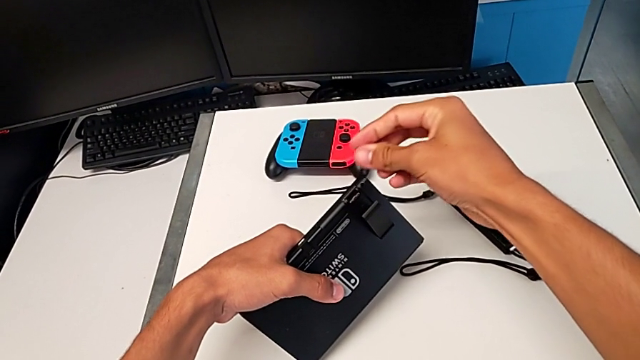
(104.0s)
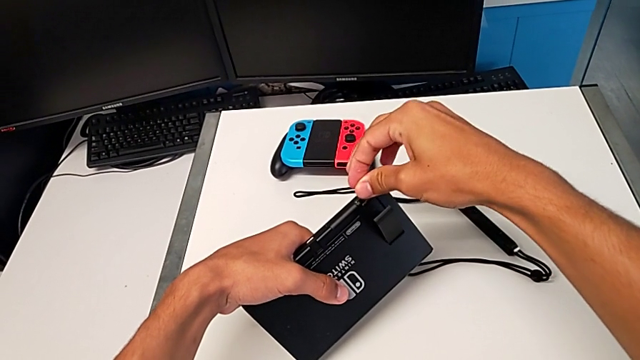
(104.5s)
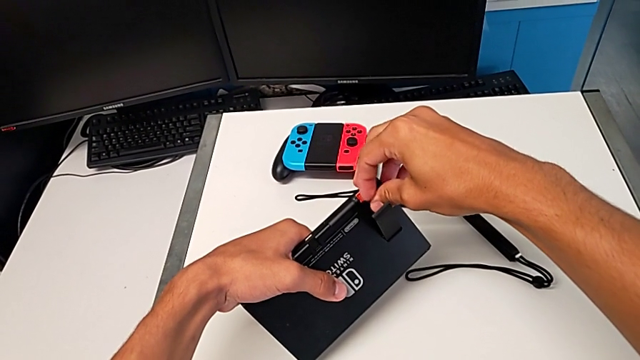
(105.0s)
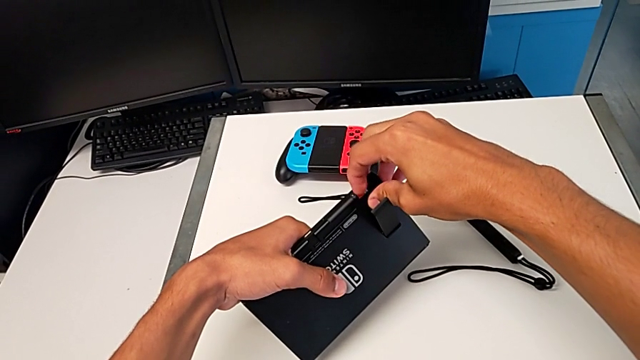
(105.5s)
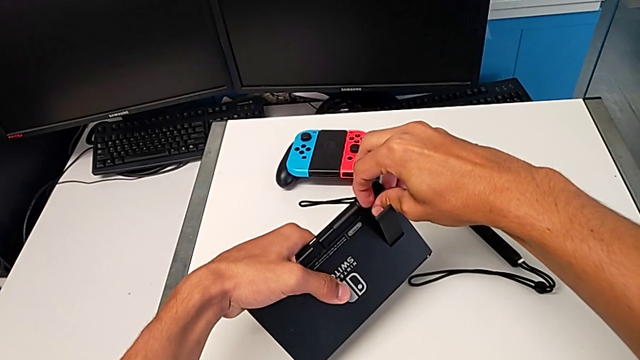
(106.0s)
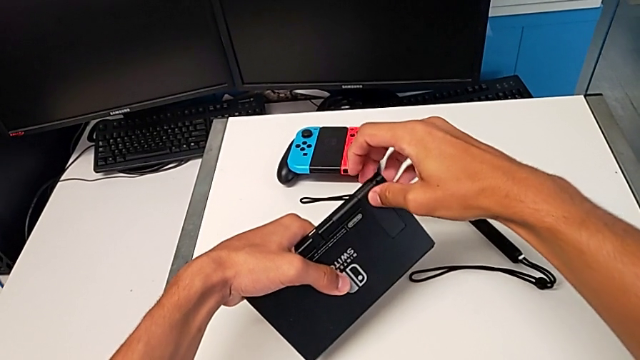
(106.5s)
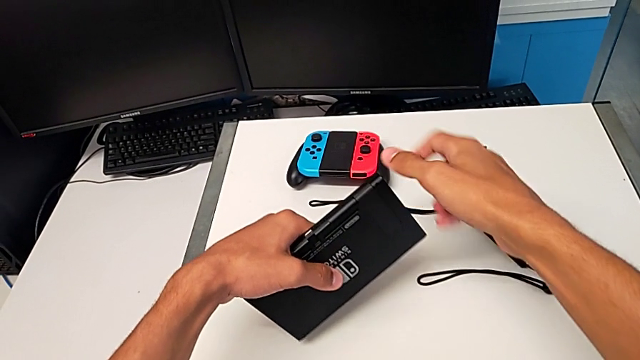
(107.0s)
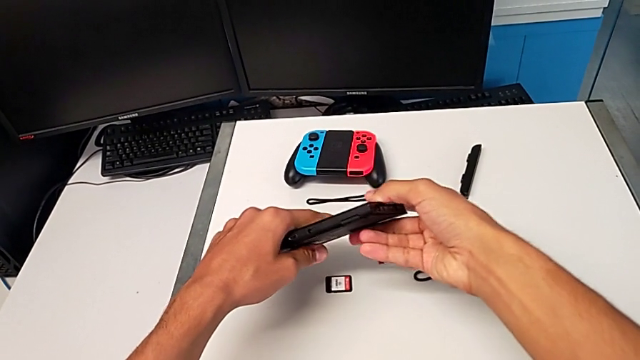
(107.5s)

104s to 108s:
The camera wearer is changing the SD card in the Nintendo Switch. They insert the SD card and close the kickstand.

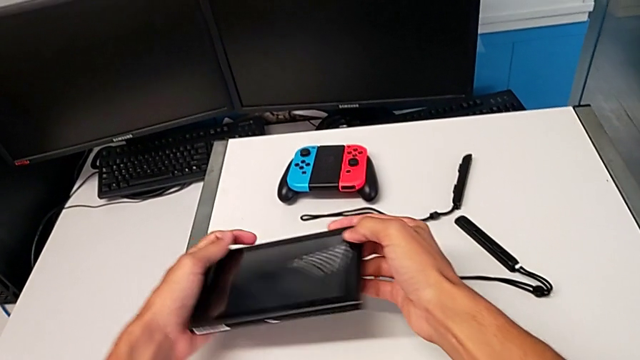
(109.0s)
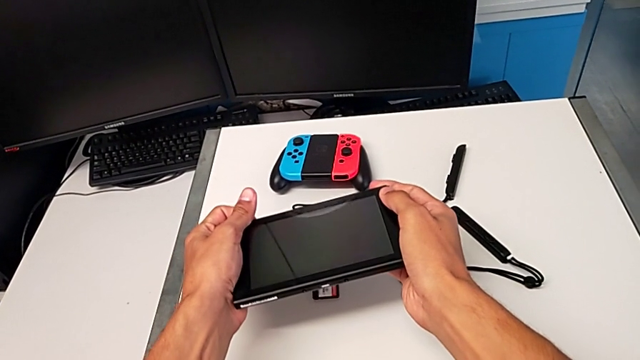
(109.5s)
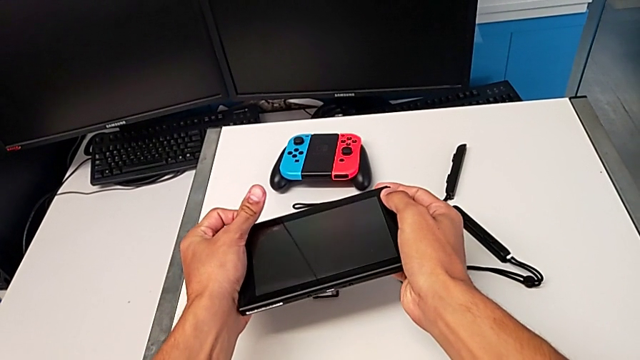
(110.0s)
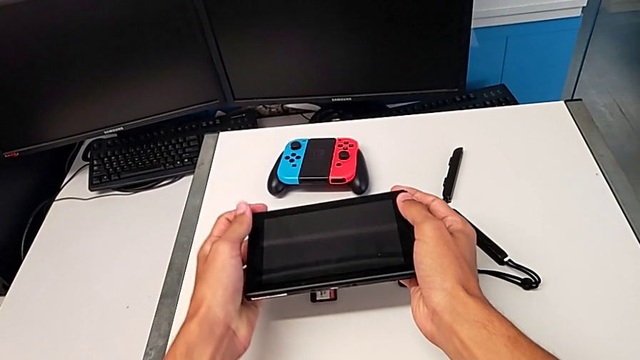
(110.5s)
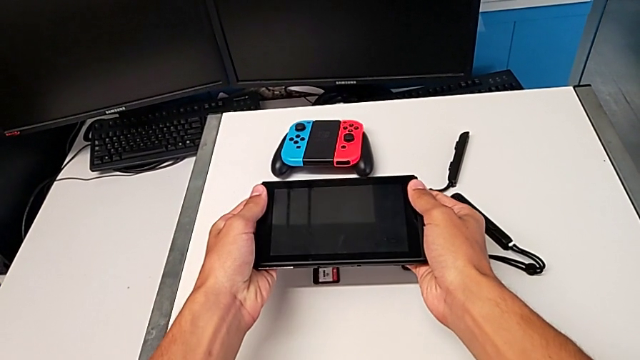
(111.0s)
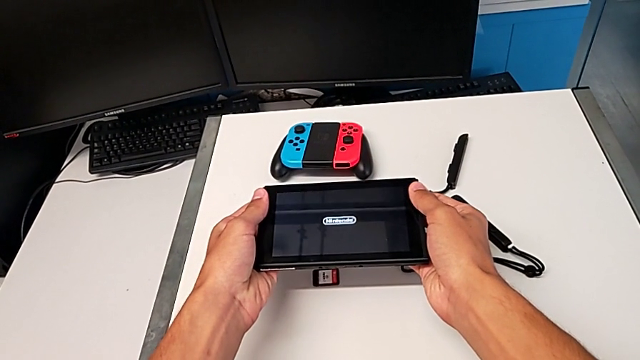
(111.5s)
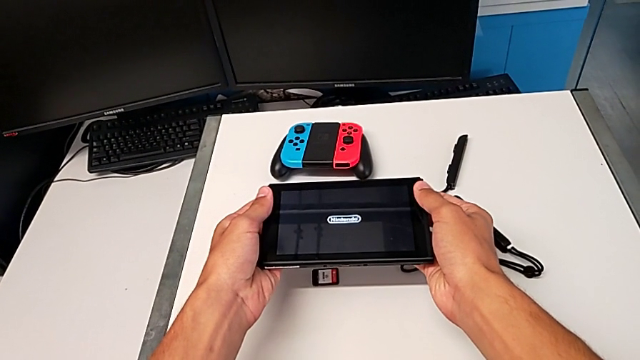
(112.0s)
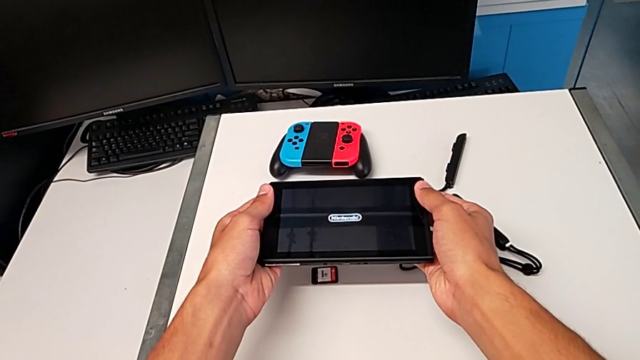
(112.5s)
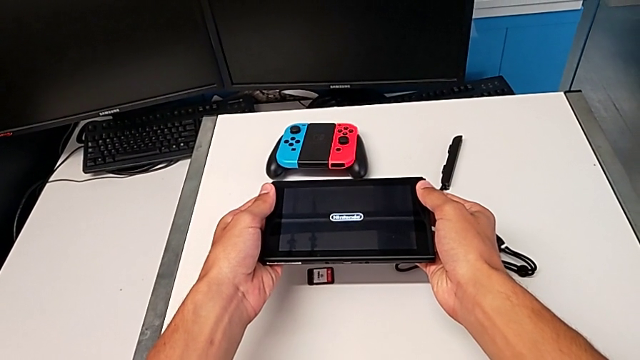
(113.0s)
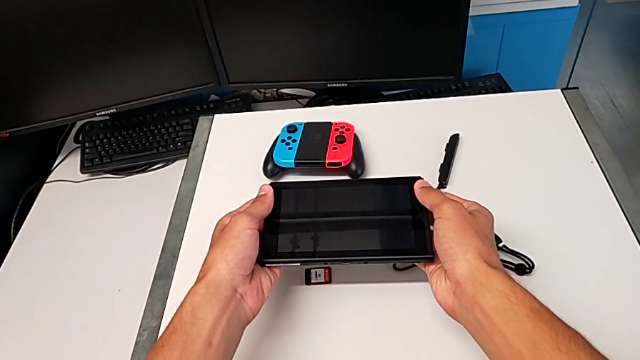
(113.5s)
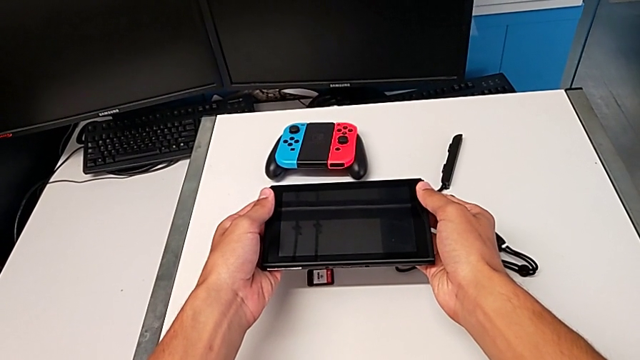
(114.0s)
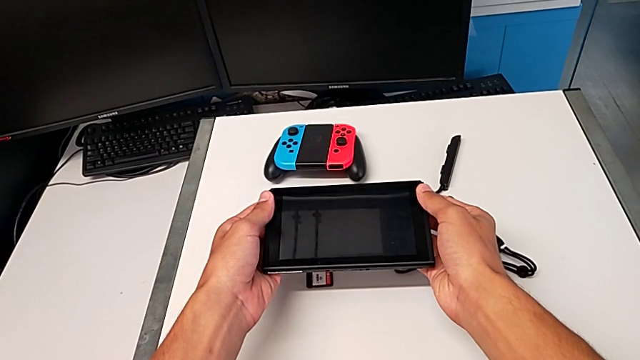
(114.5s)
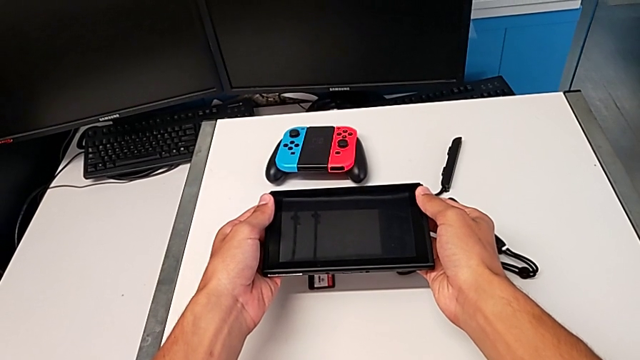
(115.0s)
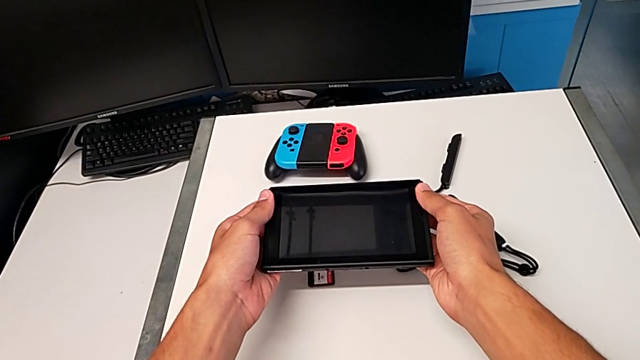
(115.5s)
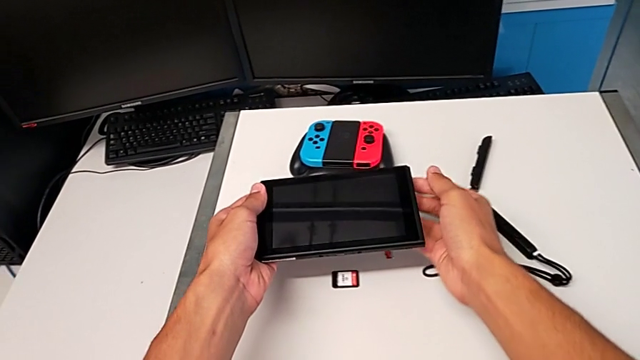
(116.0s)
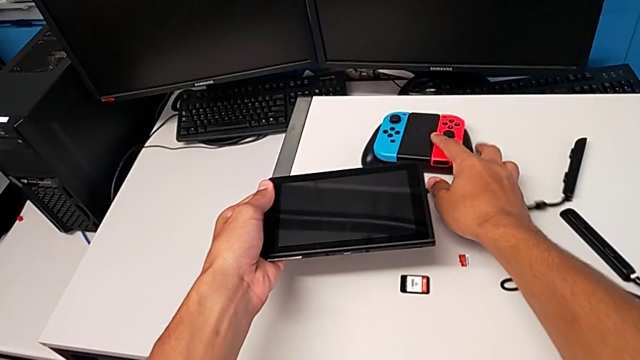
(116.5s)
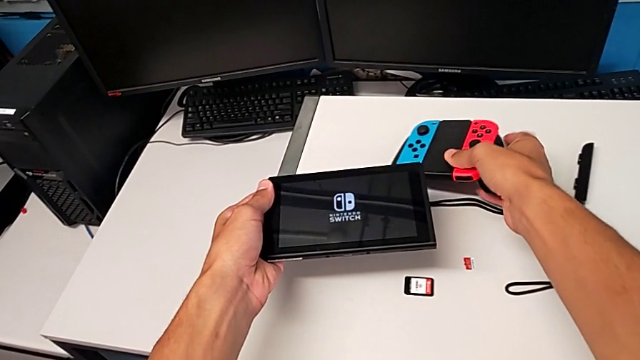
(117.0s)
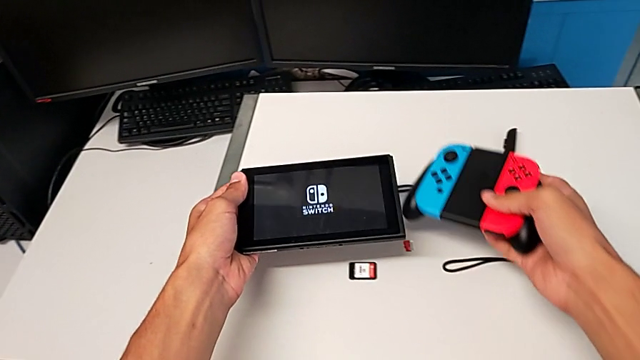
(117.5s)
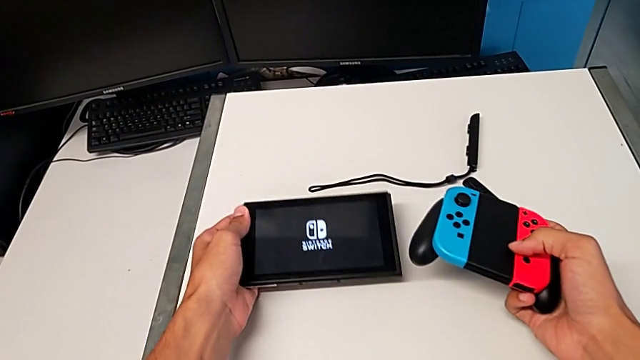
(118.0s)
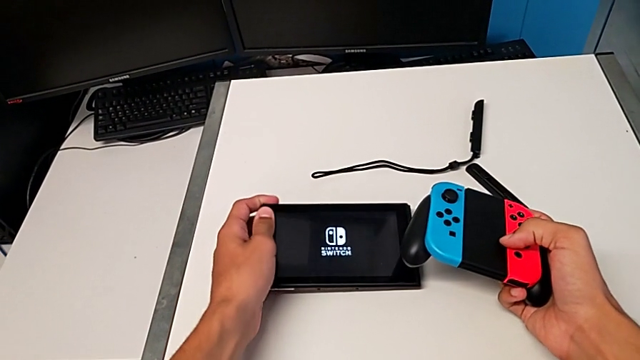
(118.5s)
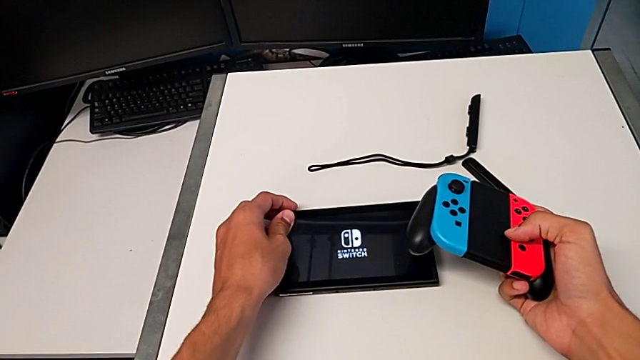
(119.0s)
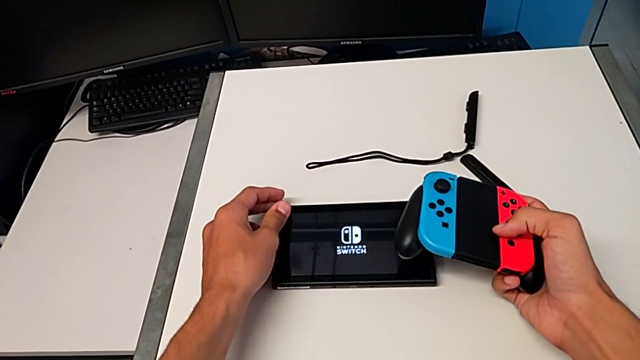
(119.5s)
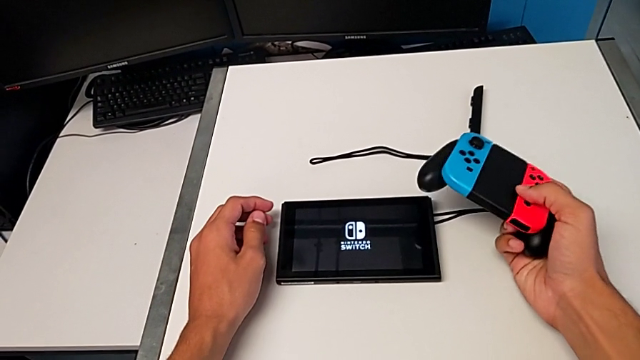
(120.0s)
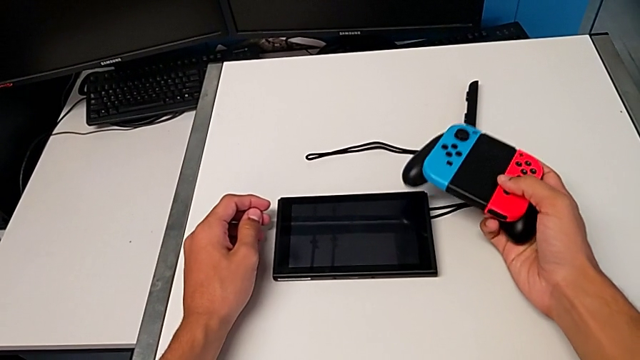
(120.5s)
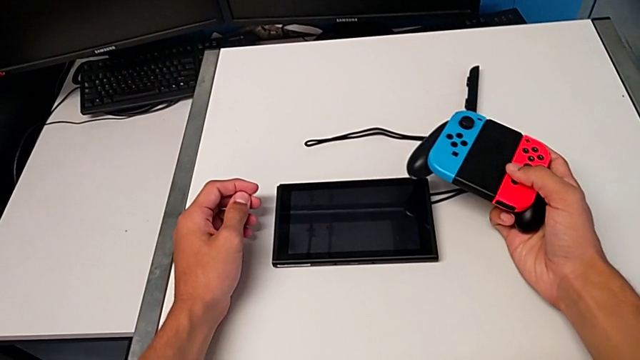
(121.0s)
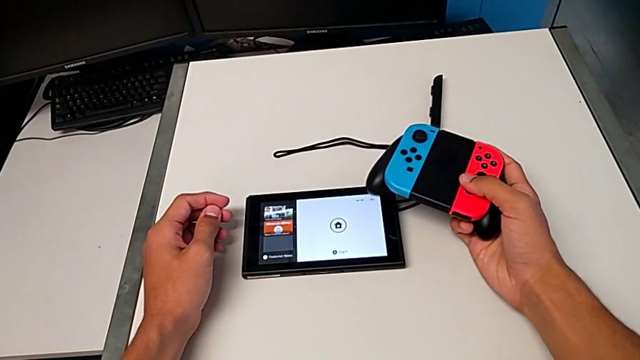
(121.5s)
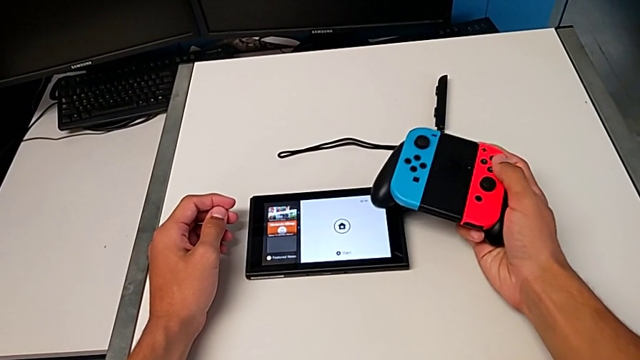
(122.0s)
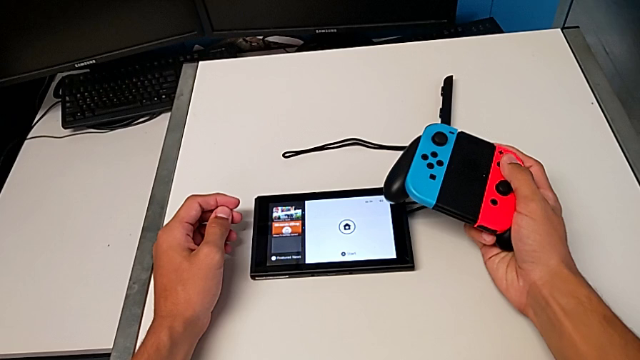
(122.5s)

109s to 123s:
The camera wearer turns on the Nintendo Switch. They press the button, grab the comfort grip with the right hand, lift it with the right hand and drop the Nintendo Switch with the left hand.

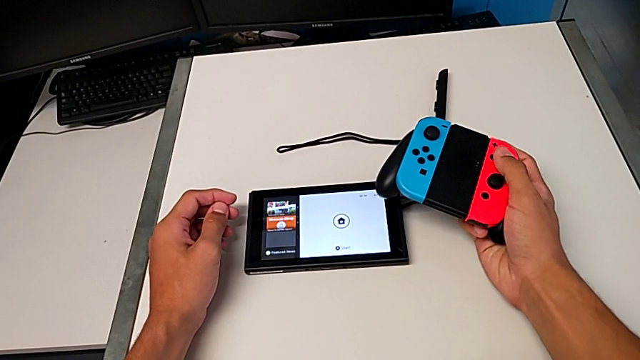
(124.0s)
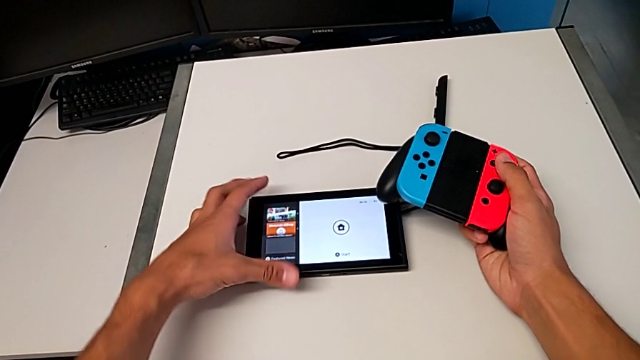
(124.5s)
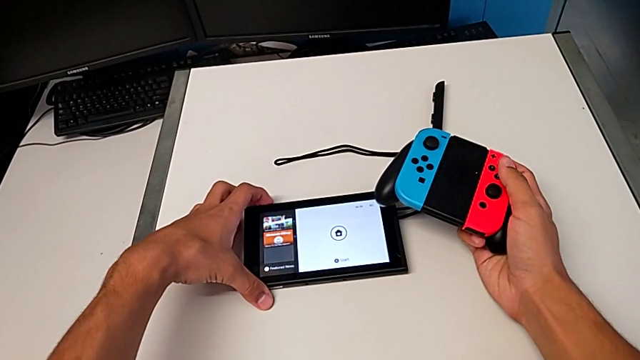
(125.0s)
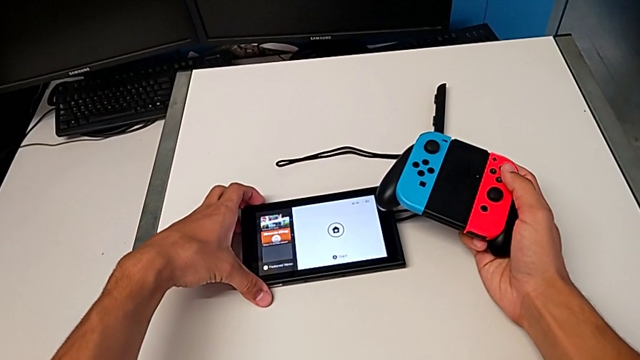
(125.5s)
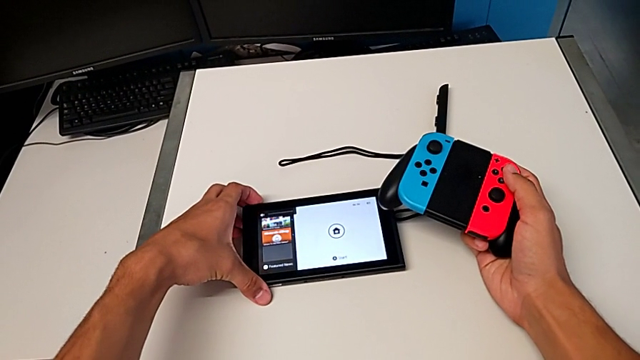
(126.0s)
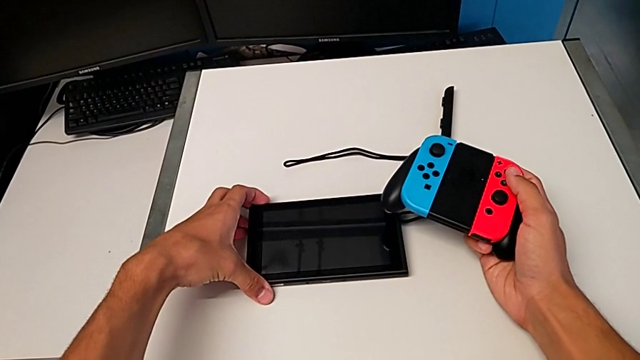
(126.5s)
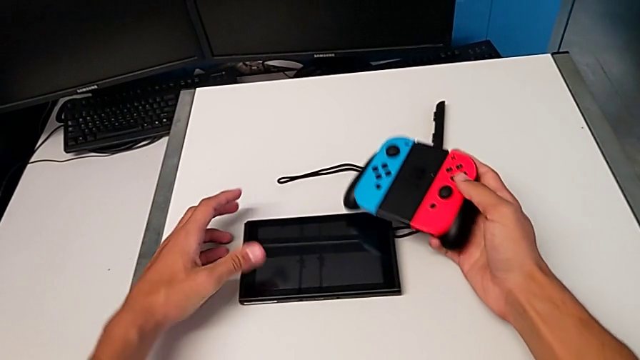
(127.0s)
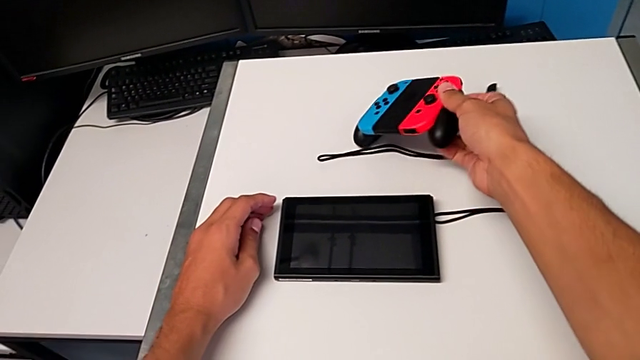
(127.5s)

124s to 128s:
The camera wearer turns off the Nintendo Switch. They press the button.
